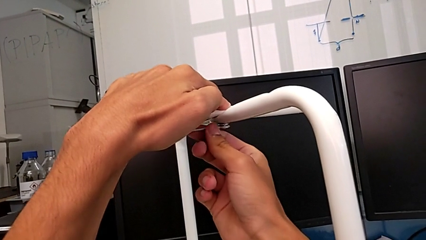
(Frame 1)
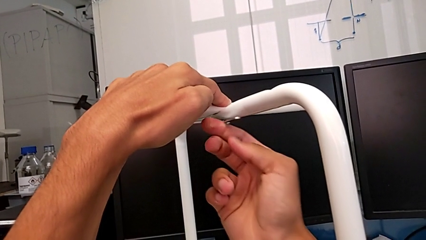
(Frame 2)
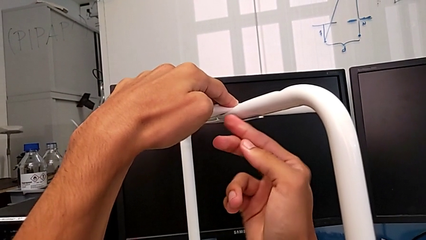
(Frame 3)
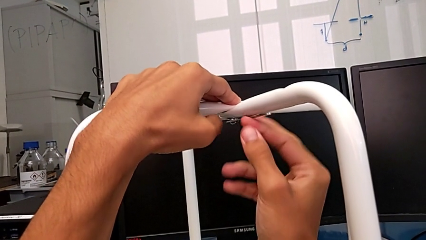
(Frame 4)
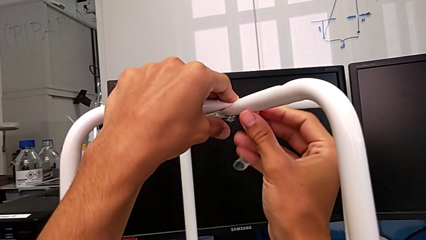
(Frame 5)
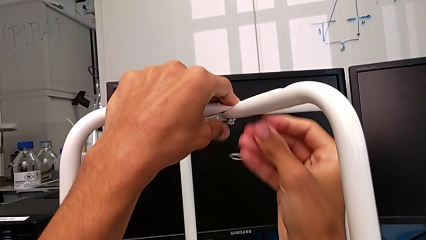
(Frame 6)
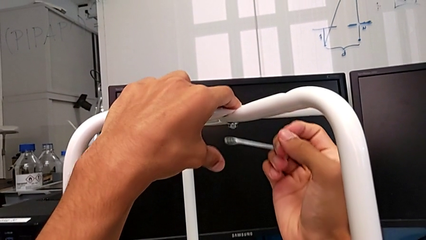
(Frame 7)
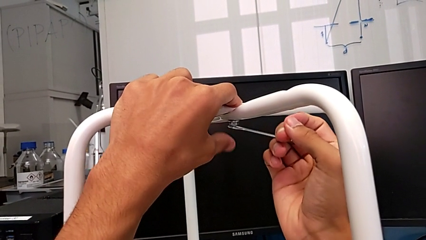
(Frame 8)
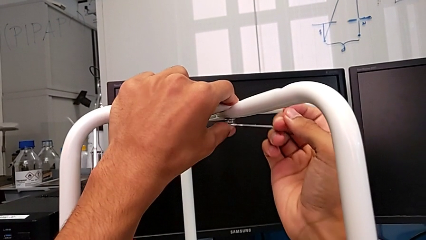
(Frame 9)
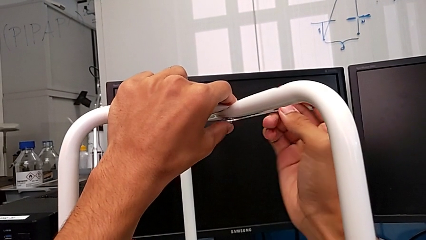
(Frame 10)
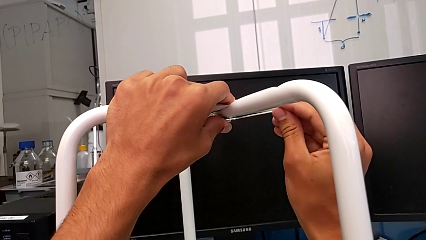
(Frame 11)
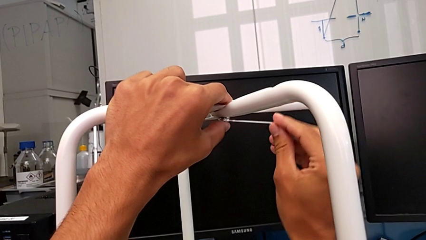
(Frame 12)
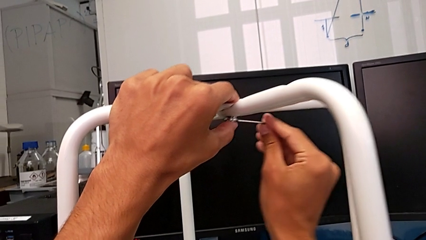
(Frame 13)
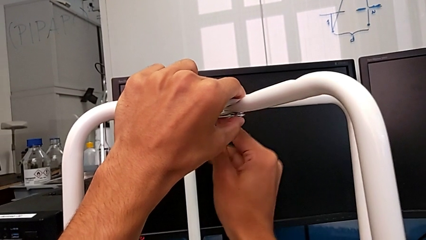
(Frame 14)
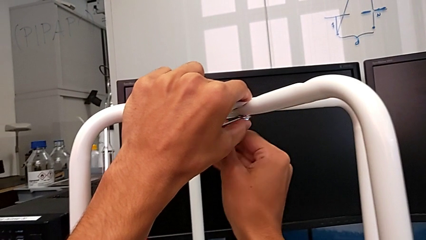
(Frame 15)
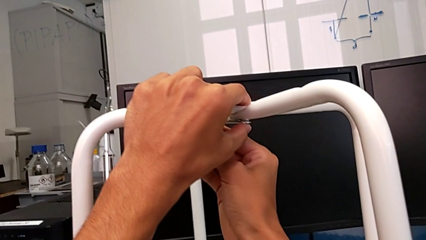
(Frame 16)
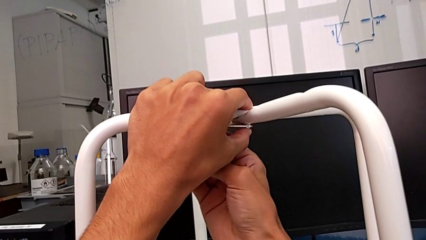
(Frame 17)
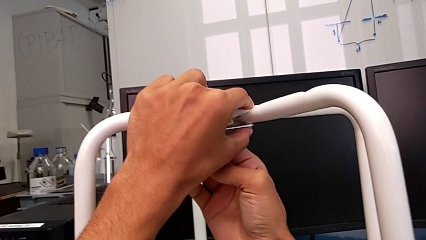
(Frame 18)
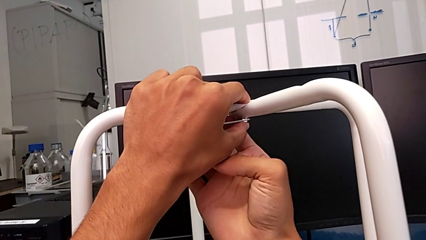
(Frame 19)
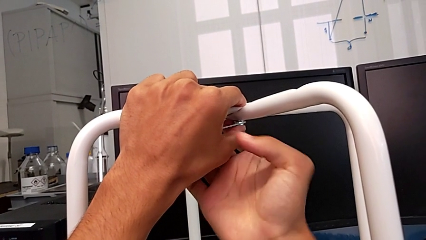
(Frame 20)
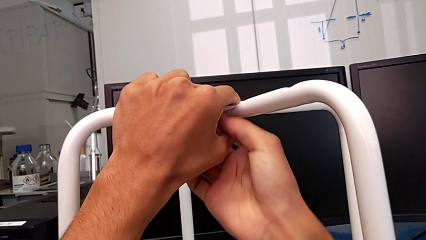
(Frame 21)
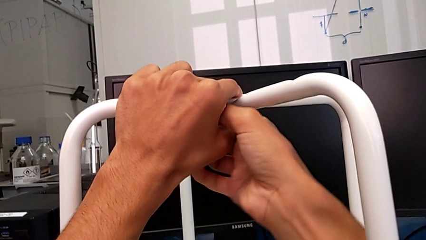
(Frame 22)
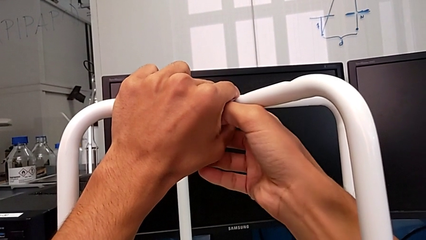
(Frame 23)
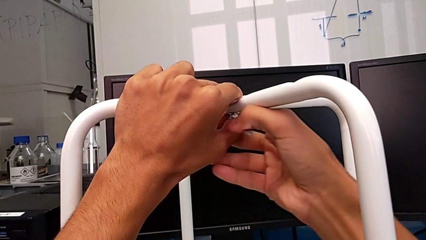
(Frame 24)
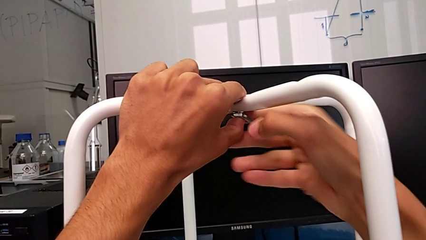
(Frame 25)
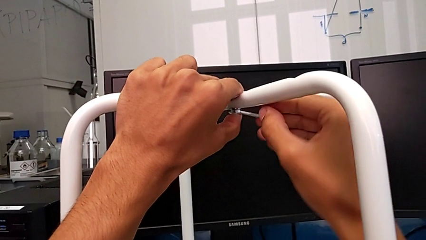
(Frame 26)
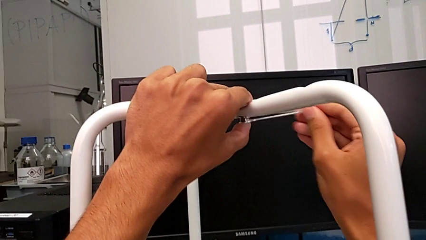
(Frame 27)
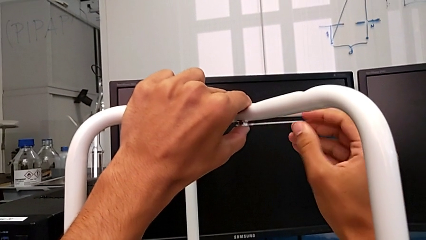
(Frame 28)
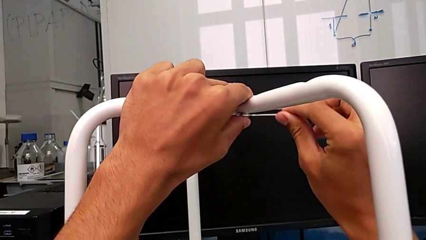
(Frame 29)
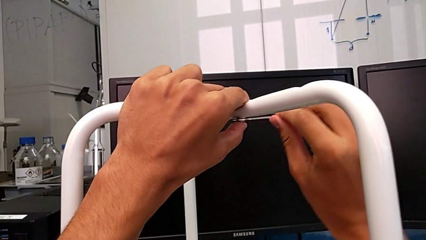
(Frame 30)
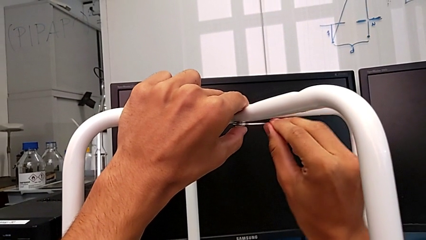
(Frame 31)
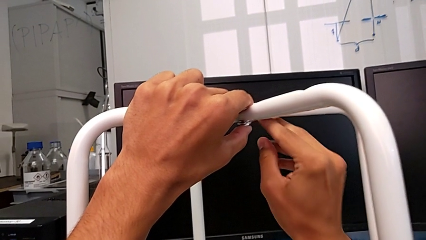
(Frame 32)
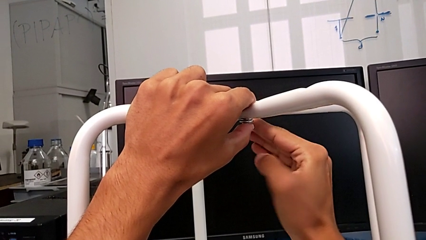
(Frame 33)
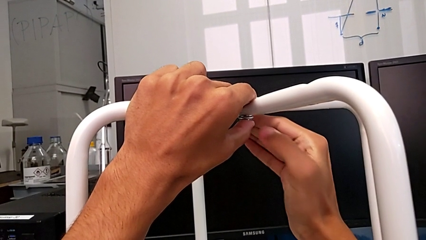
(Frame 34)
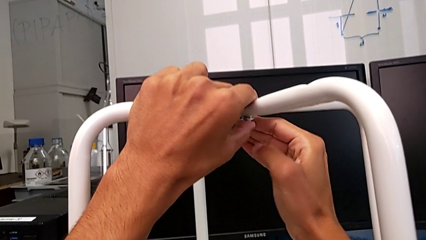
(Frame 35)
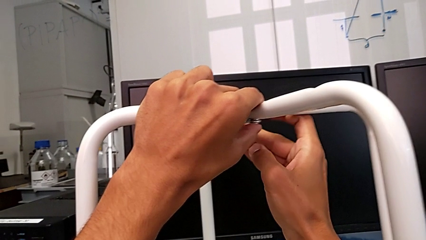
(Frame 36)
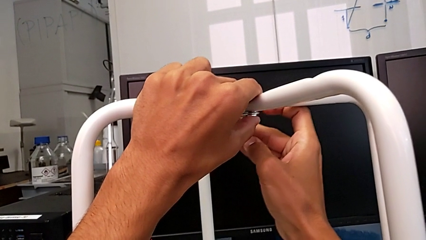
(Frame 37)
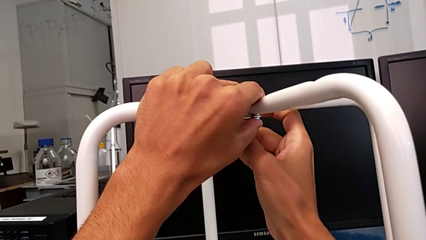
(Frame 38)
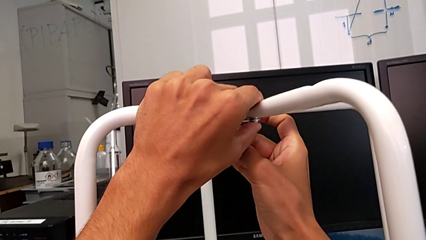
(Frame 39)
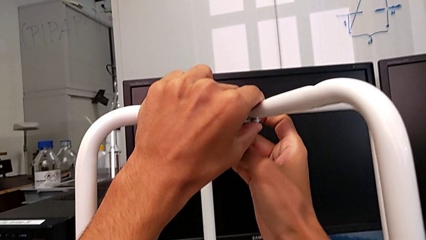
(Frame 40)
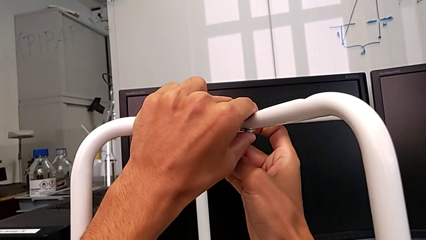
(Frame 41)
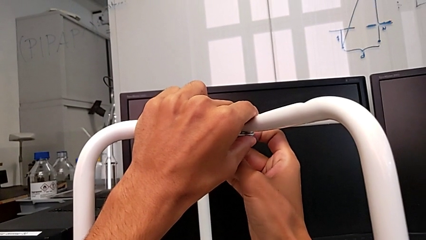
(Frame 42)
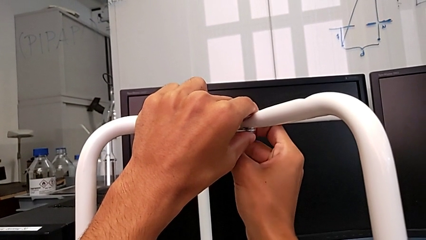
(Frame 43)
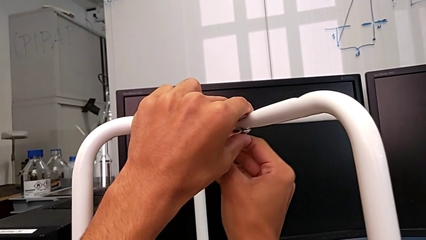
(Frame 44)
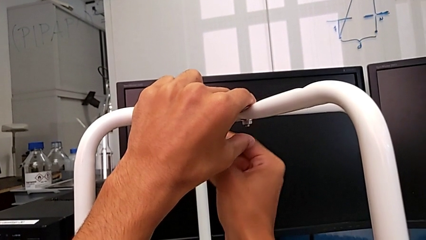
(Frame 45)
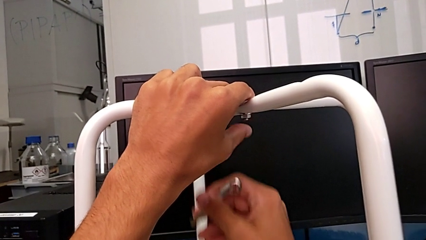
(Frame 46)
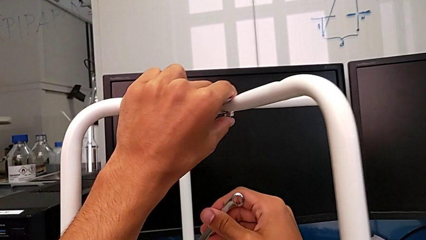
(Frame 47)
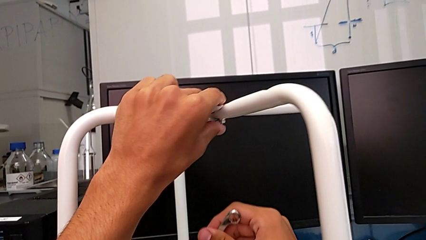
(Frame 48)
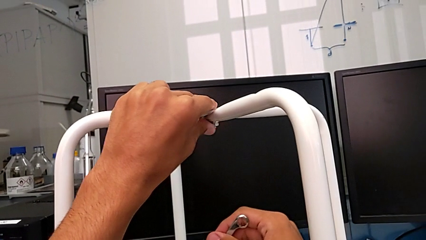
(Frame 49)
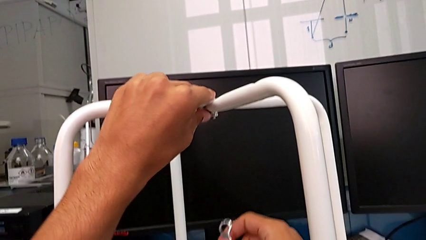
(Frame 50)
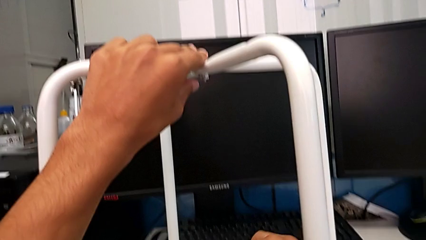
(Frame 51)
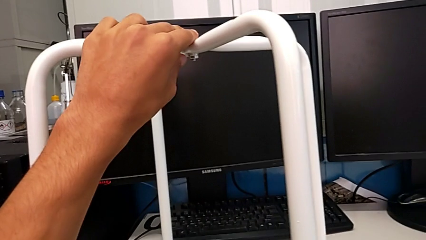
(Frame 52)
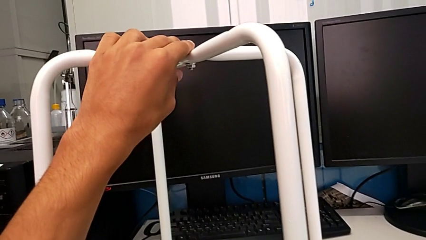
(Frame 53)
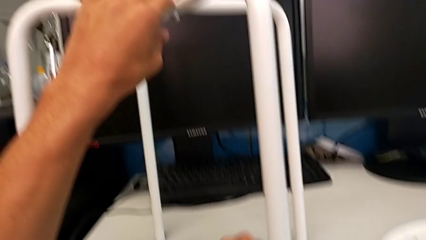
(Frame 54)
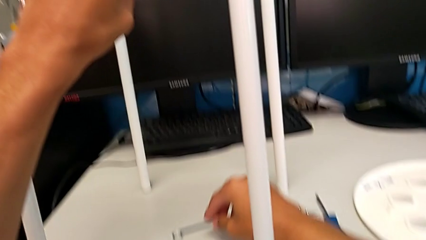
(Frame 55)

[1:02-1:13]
The camera wearer is assembling the legs of the stool. They keep screwing the hex nut, withdraw the hexagonal wrench and place it.

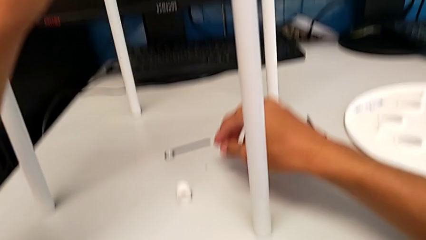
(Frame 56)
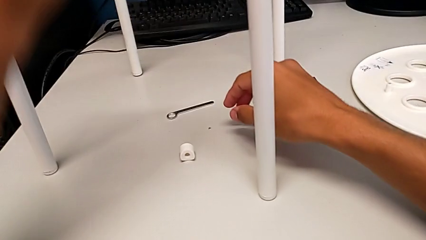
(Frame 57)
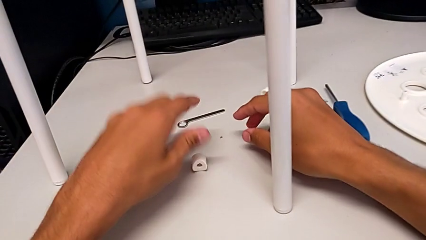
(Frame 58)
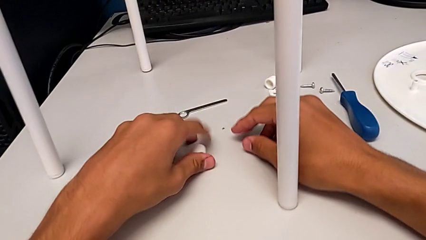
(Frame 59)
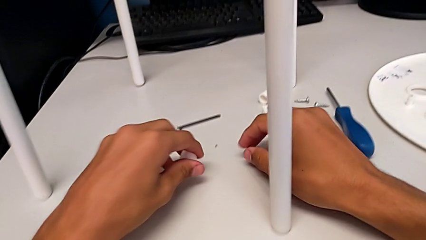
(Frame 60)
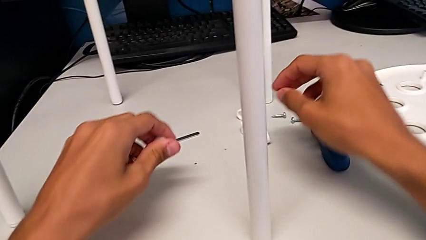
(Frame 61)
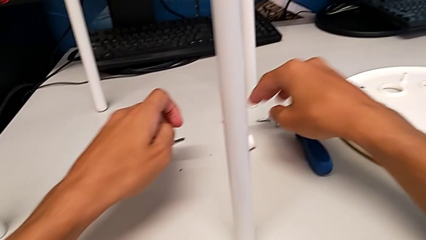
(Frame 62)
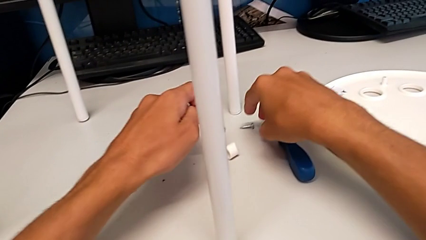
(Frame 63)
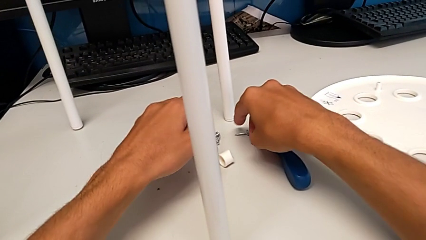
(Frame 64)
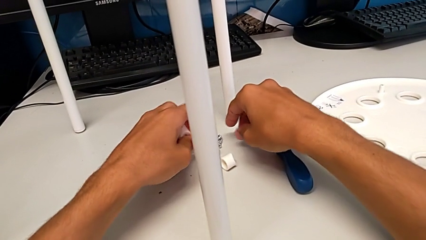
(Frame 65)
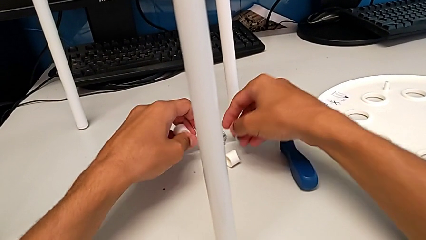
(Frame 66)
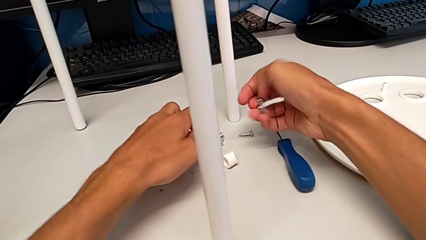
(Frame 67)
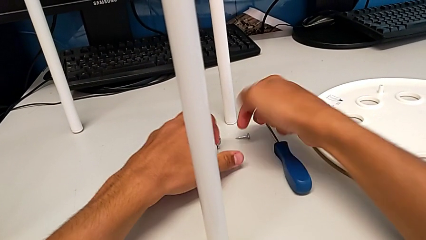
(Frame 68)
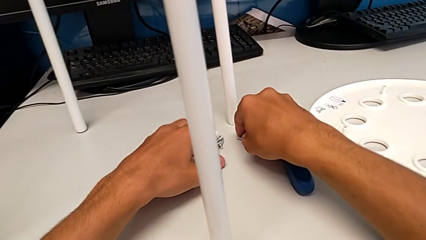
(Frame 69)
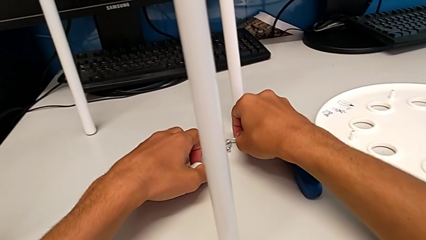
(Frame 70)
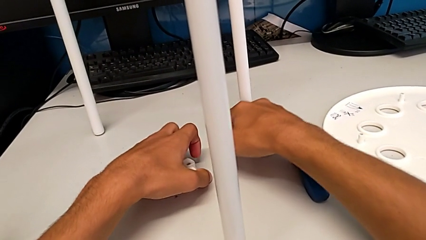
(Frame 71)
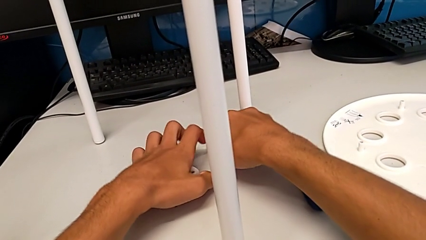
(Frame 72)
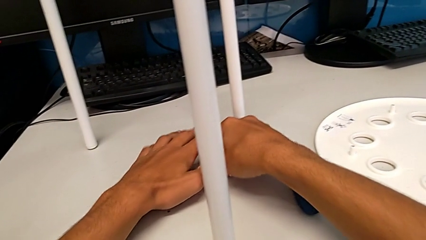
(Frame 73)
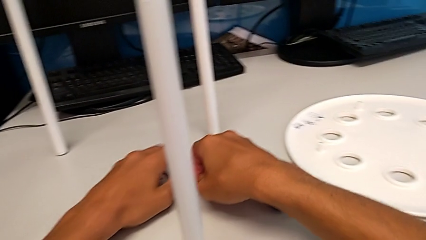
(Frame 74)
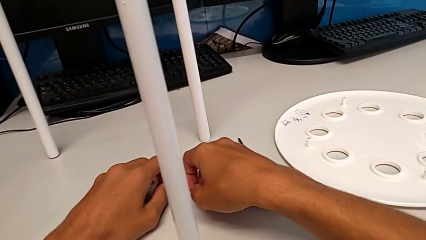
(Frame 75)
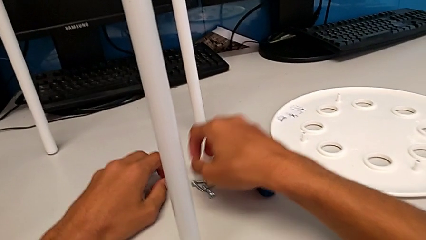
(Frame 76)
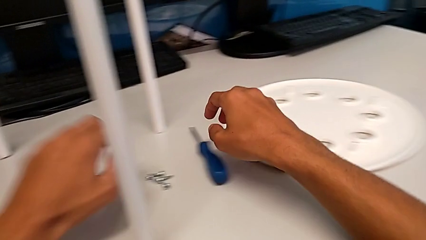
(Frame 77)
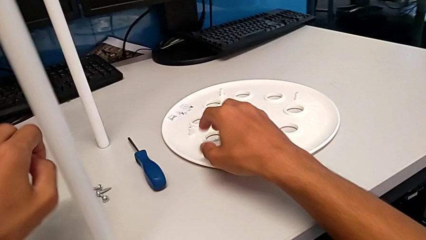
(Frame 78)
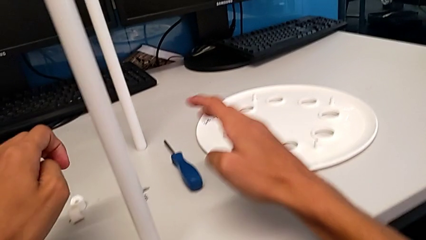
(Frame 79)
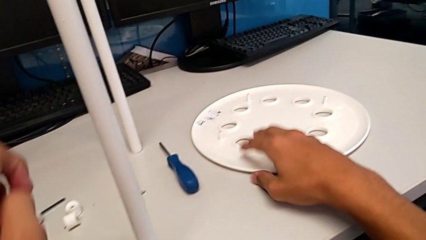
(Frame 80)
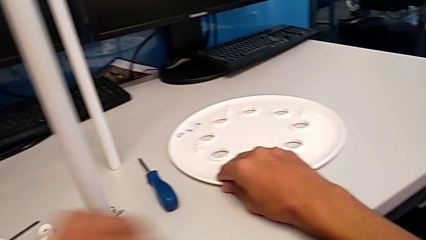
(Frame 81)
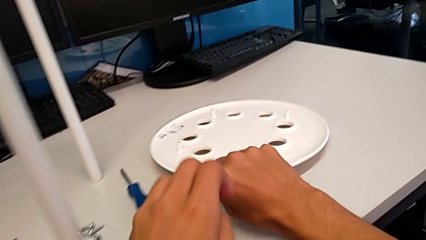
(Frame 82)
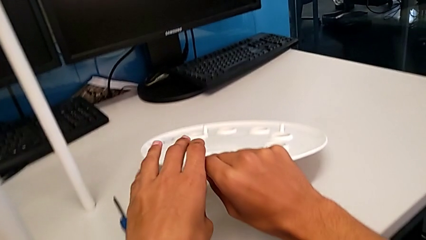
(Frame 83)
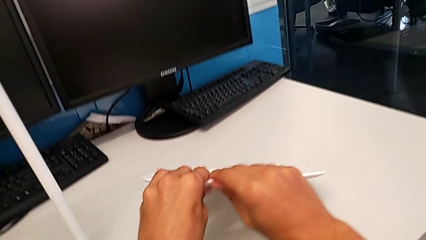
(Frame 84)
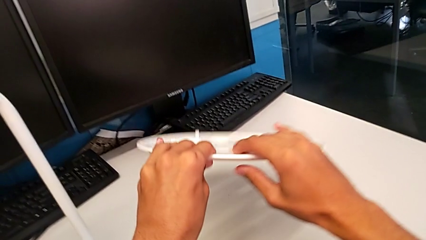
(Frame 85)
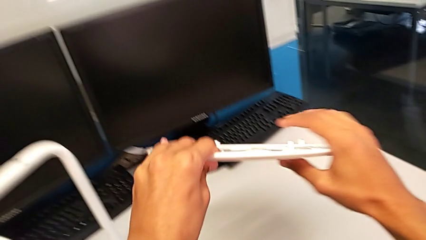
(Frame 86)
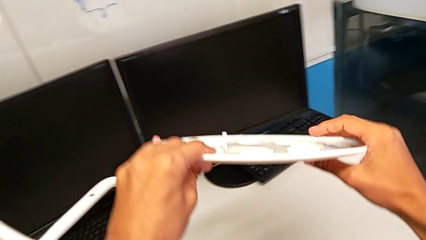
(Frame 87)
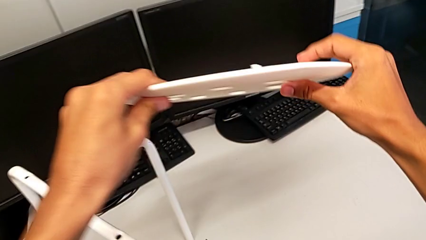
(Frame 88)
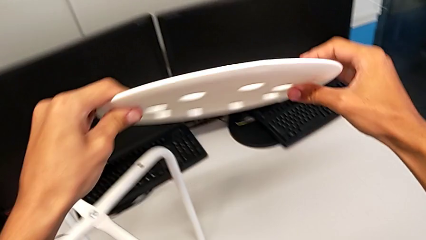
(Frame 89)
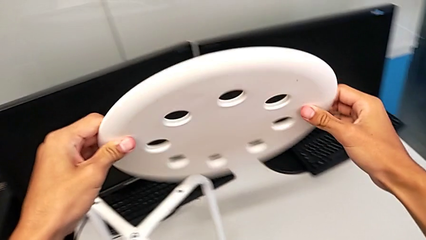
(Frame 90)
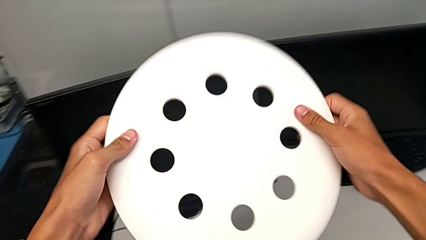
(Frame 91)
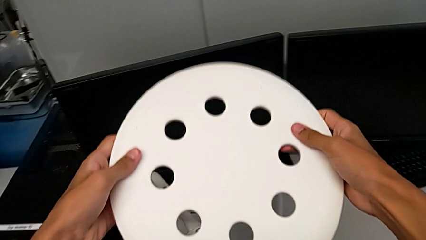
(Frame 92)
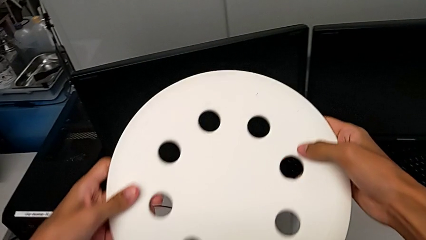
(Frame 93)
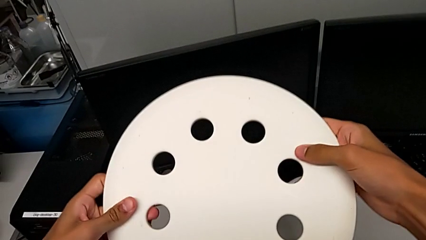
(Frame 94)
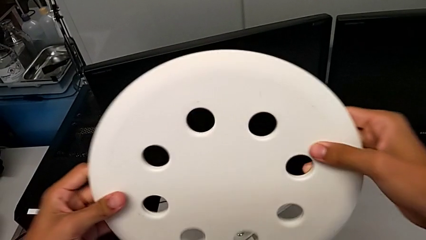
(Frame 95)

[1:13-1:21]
The camera wearer is assembling the seat. They grab the washer, grab the screw, grab the washer, grab the screw, place the screw, place the washer, slide the washer, slide the screw and wrongly grab and rotate the seat.
